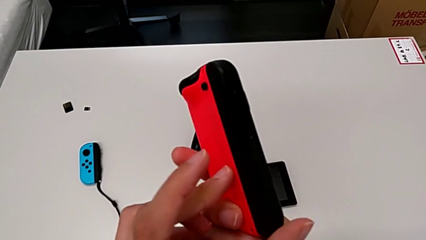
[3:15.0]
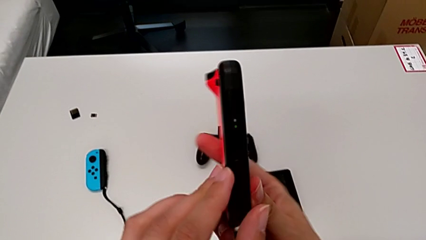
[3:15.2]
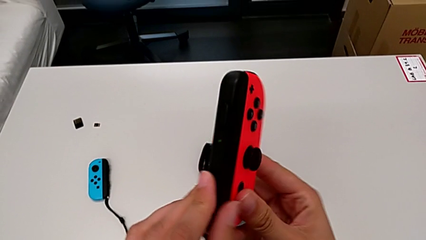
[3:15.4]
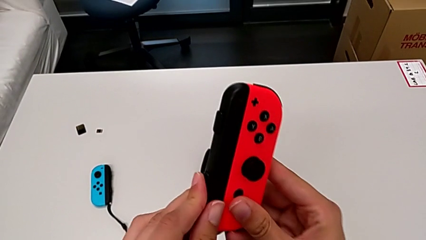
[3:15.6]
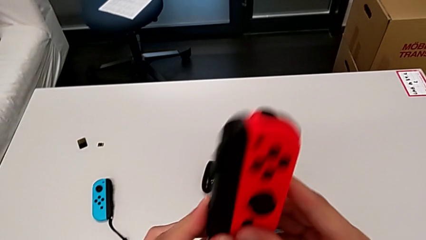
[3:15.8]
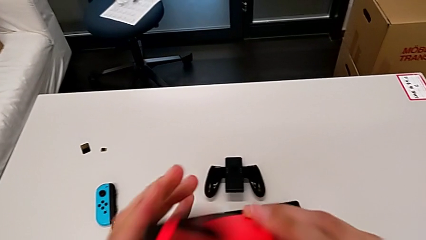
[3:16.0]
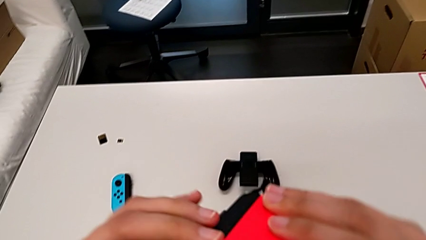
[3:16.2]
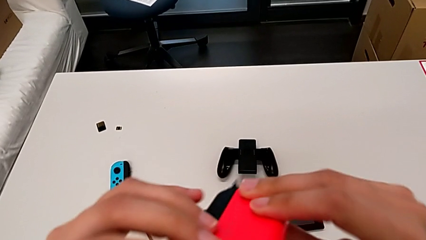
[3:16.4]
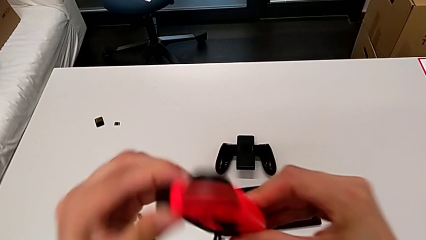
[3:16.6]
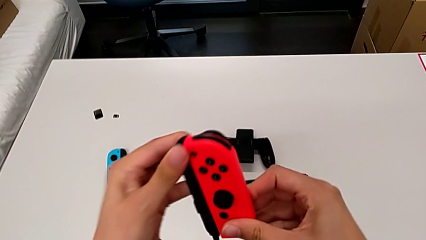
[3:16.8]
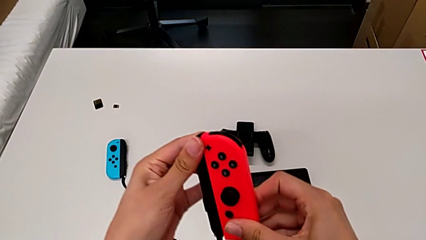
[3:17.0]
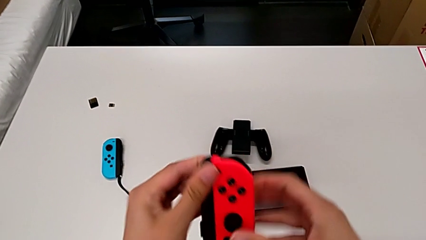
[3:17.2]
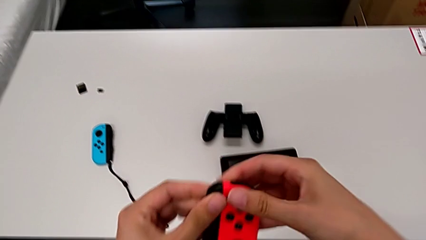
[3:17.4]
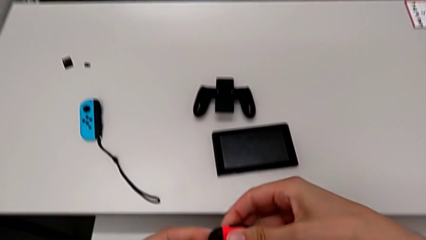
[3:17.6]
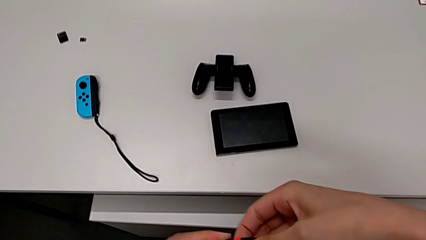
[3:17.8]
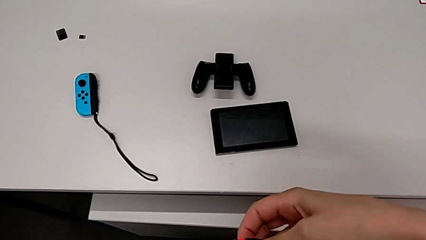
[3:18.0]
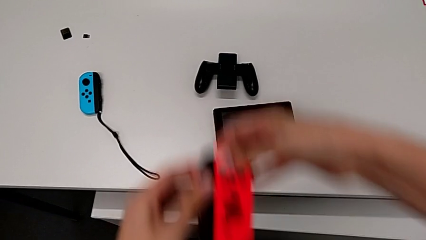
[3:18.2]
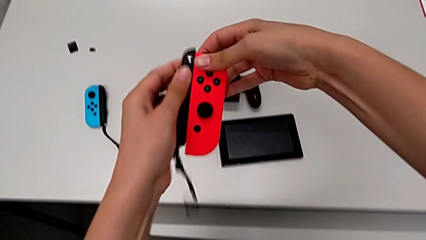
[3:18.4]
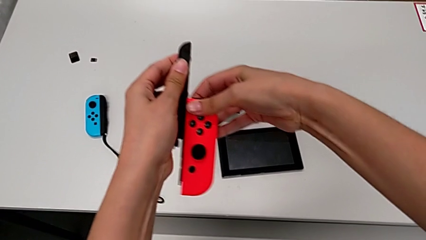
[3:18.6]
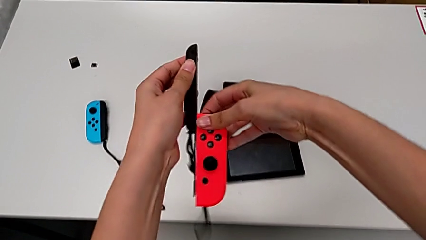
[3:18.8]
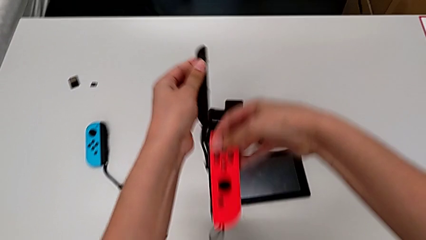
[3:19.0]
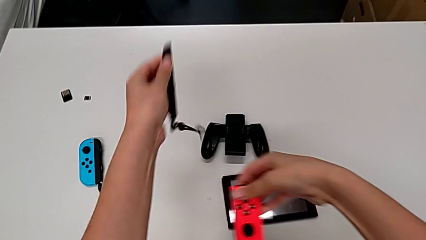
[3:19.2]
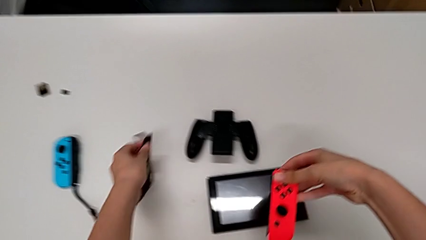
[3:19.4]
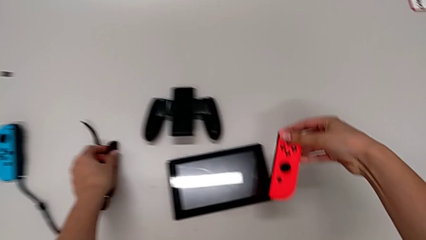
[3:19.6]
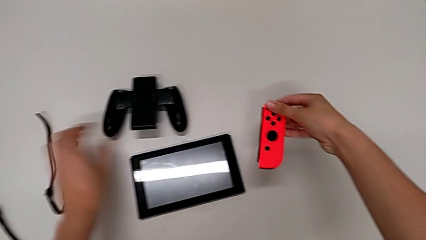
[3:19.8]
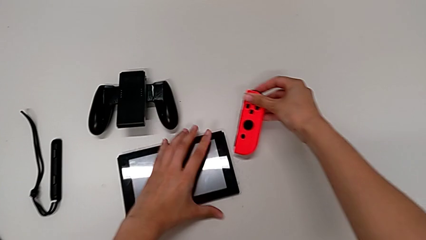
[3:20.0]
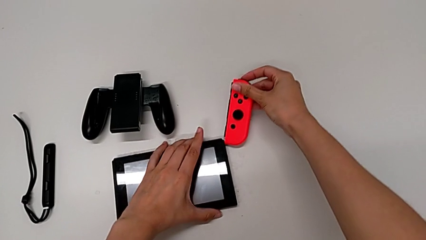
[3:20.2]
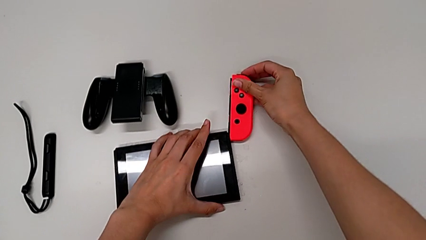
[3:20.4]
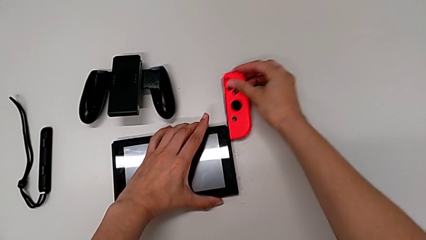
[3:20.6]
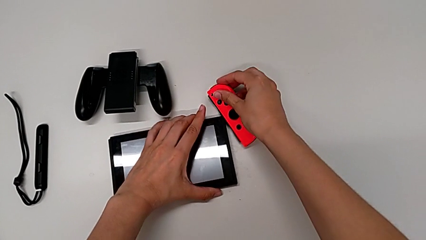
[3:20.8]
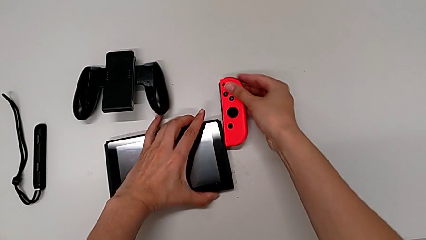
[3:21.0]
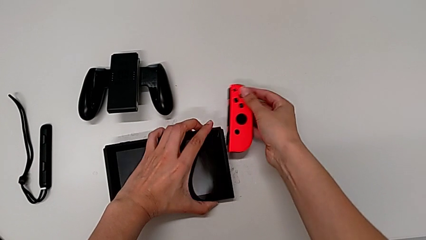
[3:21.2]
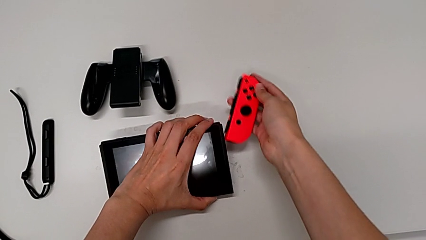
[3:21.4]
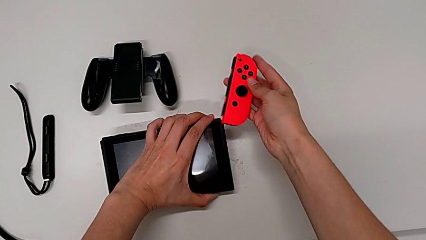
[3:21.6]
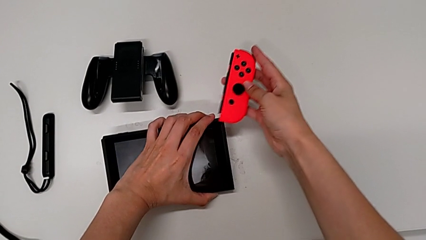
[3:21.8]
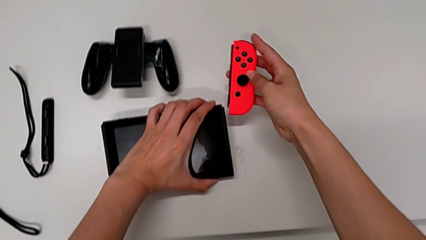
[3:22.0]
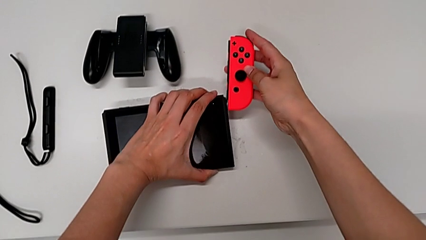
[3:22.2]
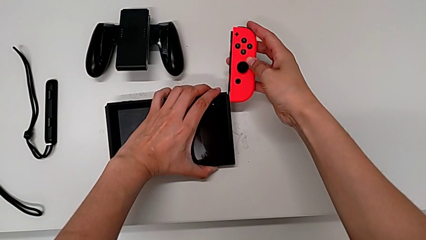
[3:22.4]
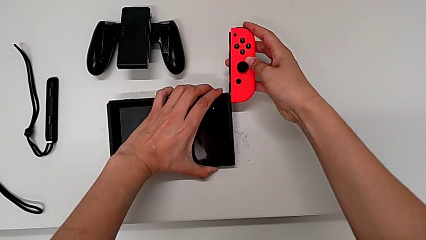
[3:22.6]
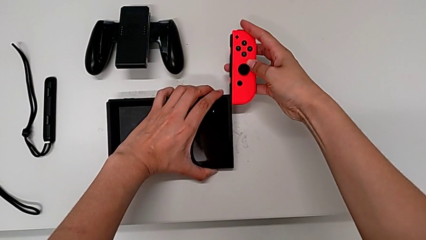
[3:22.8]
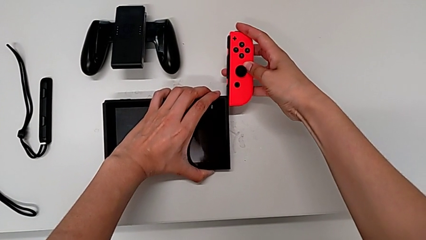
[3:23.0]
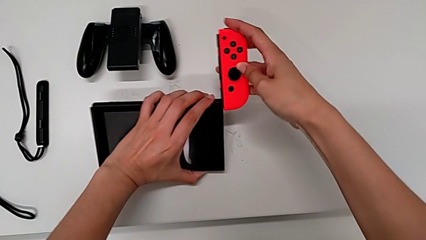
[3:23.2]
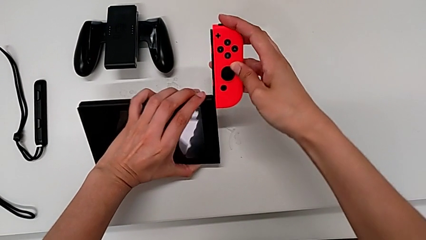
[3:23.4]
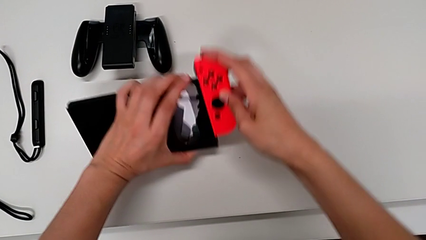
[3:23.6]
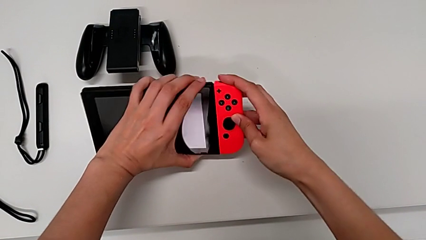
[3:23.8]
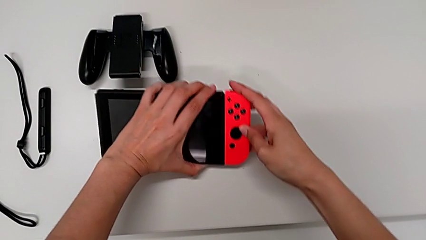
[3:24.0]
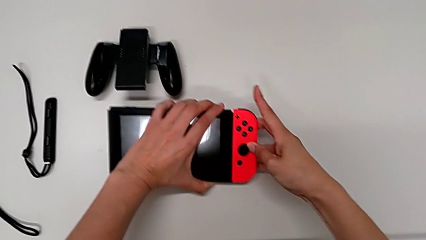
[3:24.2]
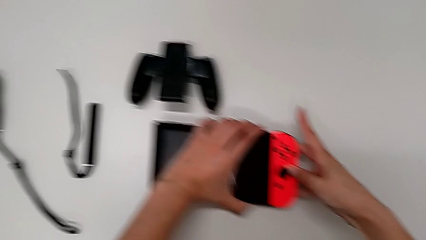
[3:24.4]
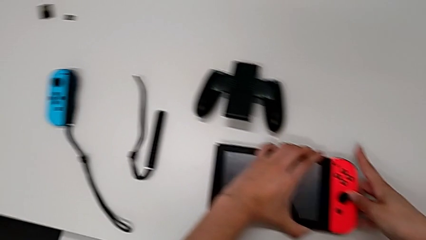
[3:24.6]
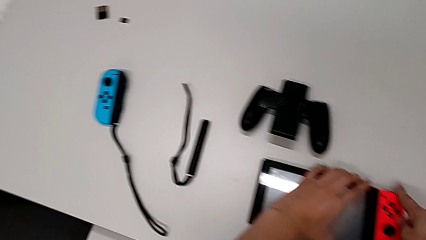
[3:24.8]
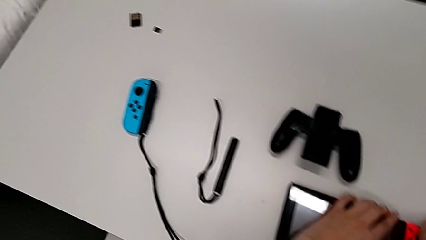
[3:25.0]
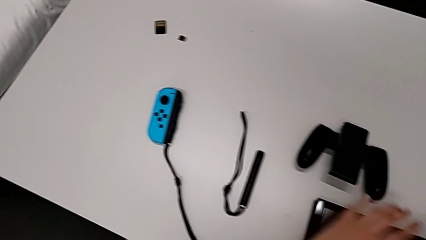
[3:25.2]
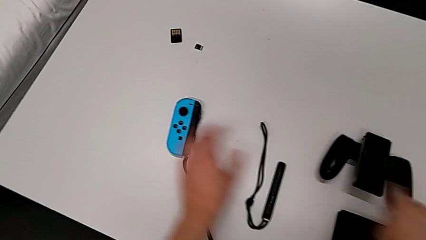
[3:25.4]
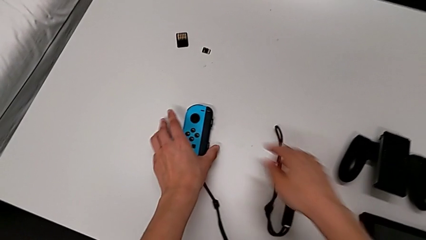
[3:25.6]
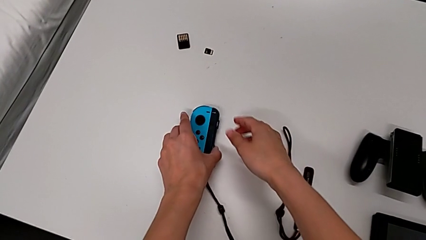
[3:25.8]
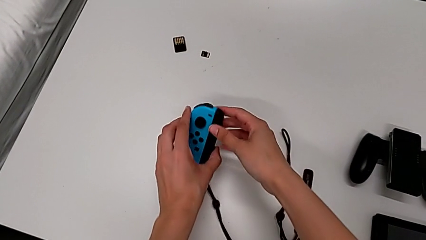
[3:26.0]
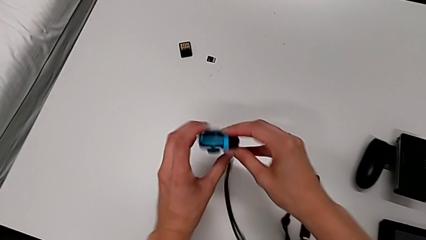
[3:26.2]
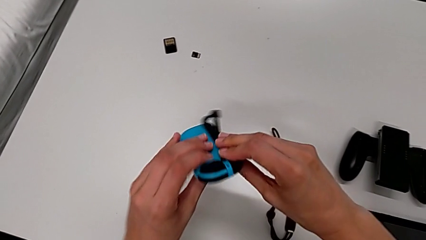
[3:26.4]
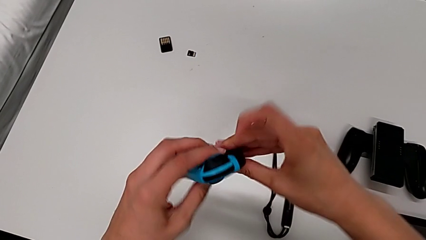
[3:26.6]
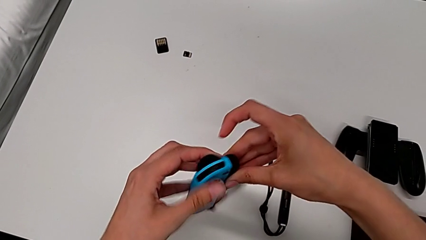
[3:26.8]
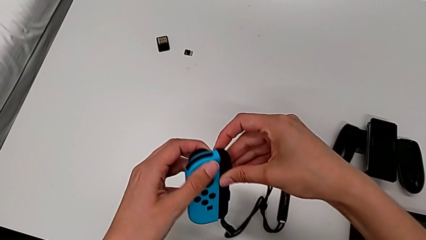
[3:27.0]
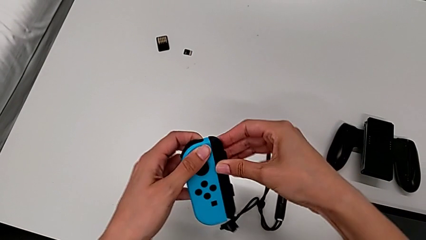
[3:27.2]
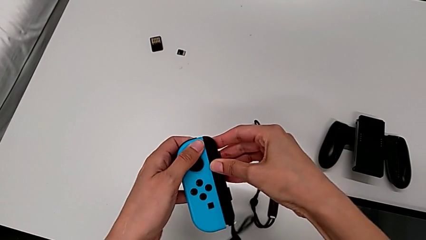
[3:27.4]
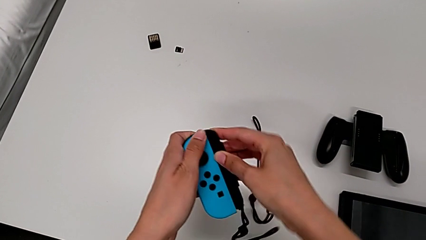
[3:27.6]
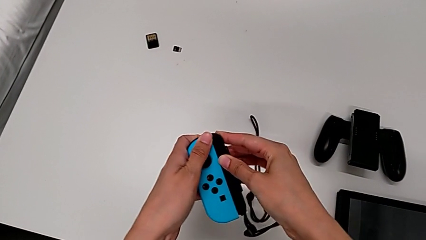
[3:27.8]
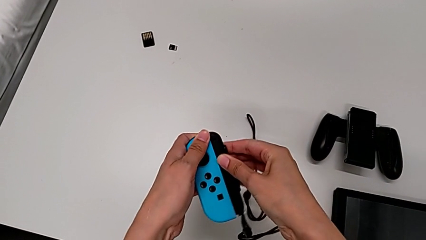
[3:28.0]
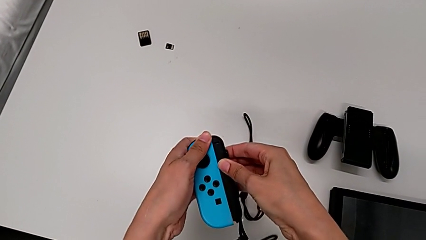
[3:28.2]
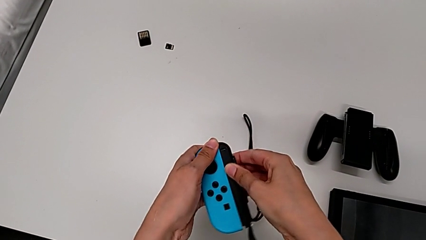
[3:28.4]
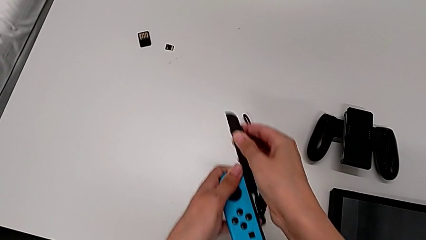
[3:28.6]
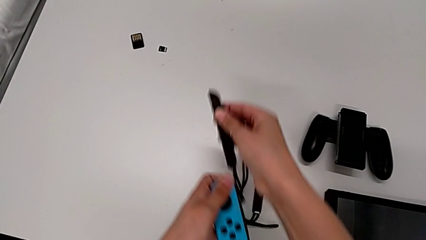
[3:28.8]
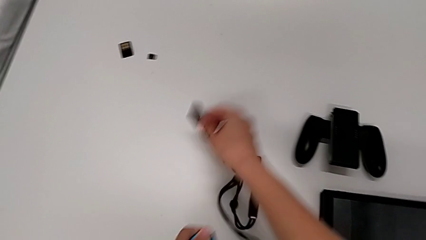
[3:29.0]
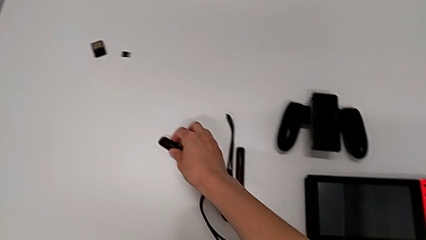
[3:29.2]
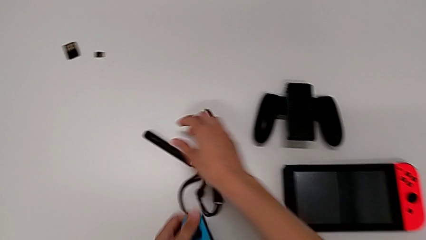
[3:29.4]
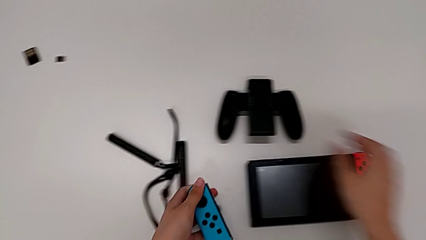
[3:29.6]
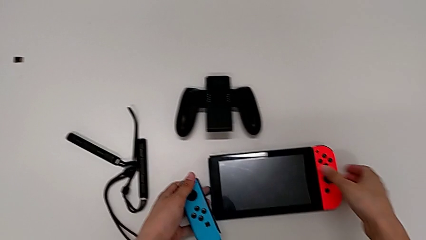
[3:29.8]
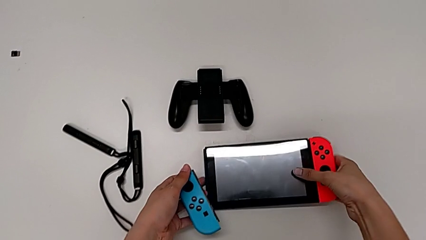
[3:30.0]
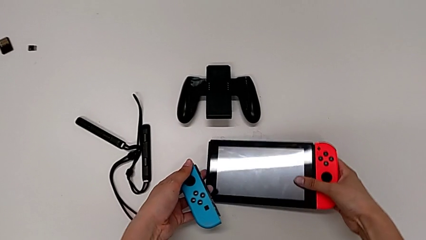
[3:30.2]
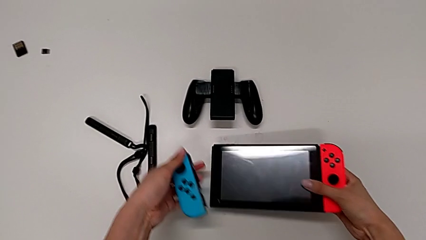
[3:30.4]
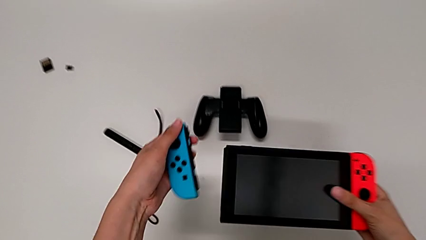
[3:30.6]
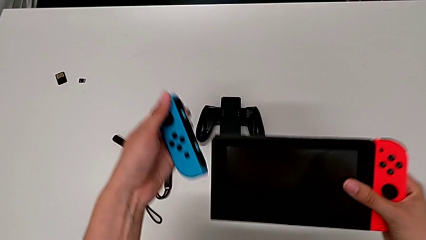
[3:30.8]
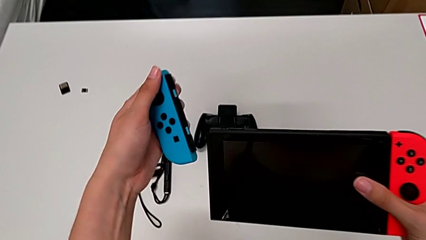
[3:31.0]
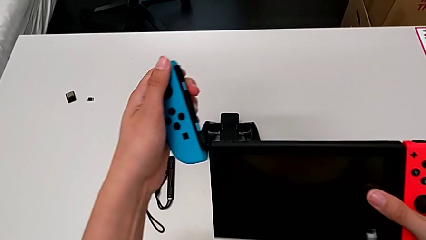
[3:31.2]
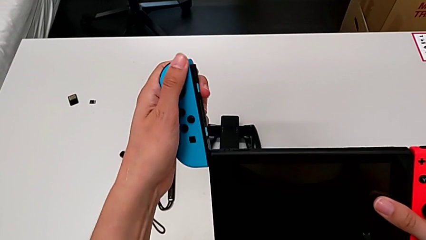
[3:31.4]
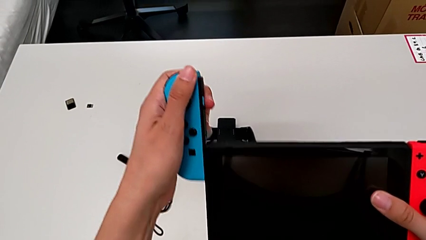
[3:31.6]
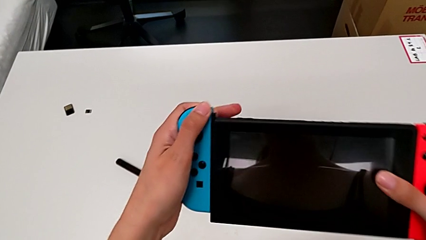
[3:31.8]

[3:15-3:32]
The camera wearer is inserting the Nintendo Switch controllers into the screen. They rotate the red Joy-Con controller, withdraw the first Joy-Con strap, place it, insert the red Joy-Con controller, failing to align it properly with the Nintendo Switch body so they don't unite in the end, align it, insert it, place the Nintendo Switch, grab the blue Joy-Con controller, withdraw the second Joy-Con strap, place it, grab the Nintendo Switch with the right hand and lift it with the right hand.
